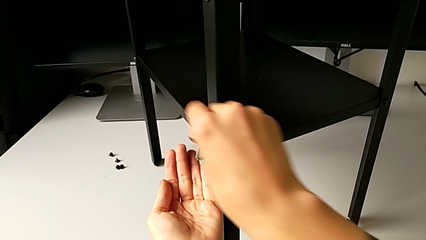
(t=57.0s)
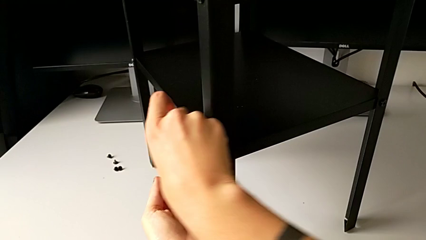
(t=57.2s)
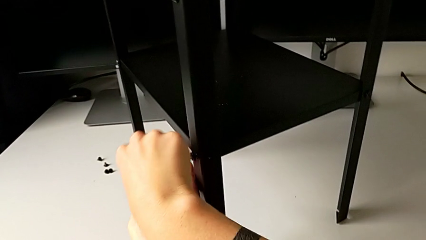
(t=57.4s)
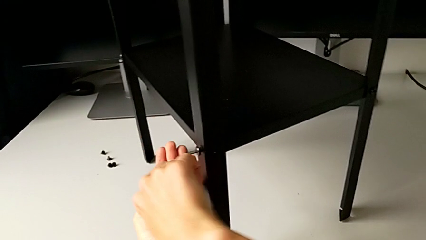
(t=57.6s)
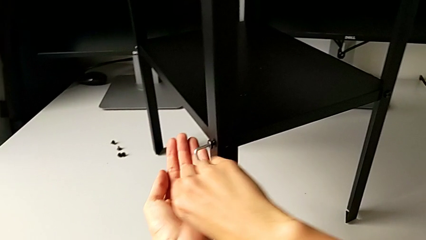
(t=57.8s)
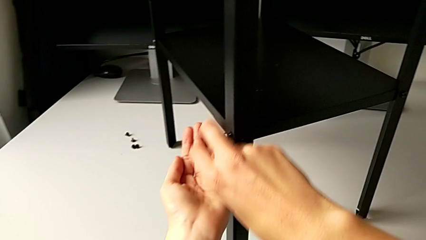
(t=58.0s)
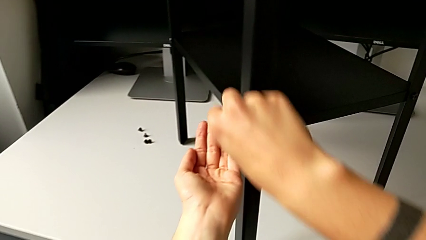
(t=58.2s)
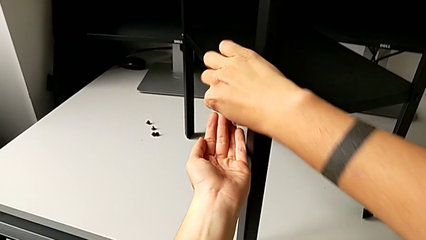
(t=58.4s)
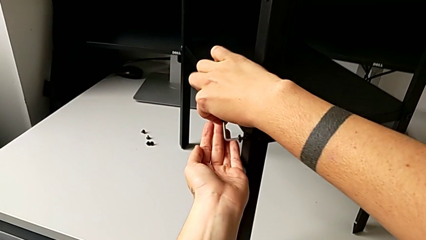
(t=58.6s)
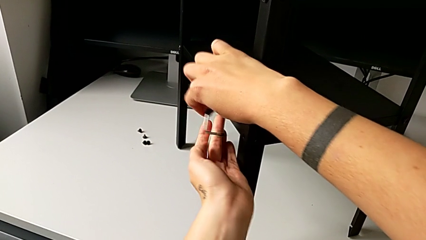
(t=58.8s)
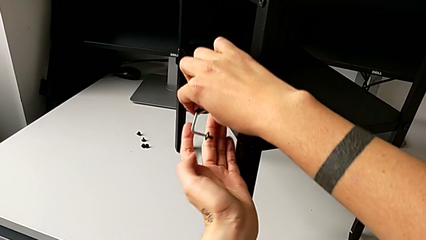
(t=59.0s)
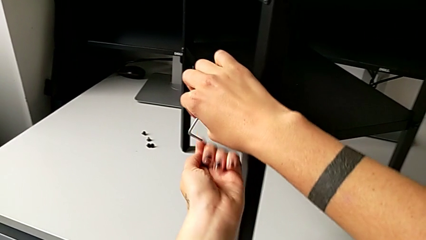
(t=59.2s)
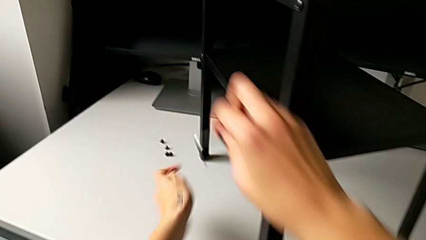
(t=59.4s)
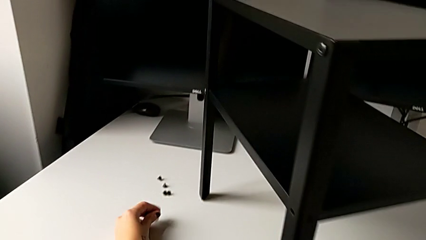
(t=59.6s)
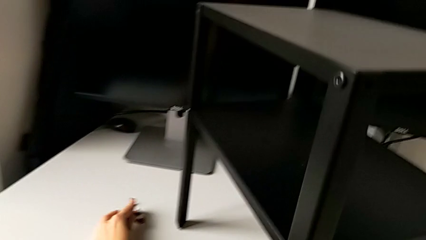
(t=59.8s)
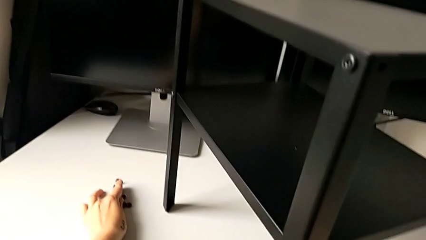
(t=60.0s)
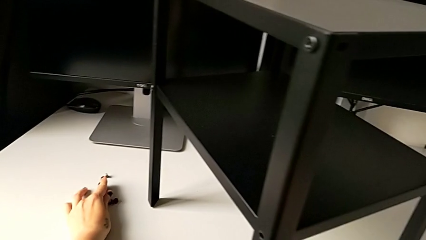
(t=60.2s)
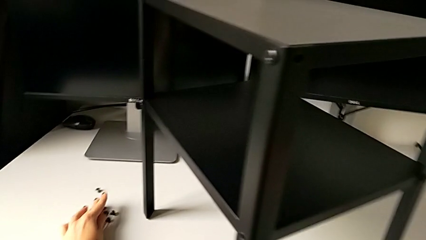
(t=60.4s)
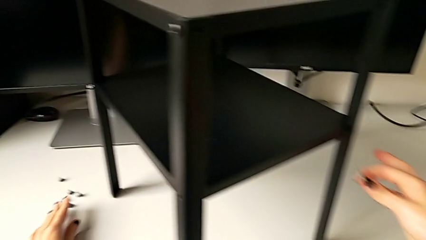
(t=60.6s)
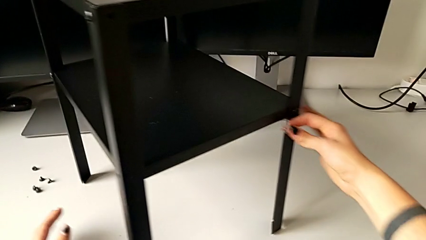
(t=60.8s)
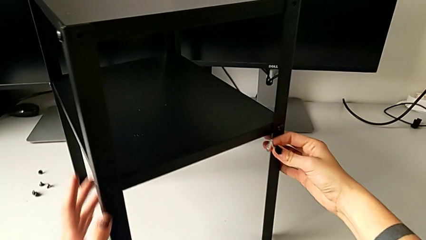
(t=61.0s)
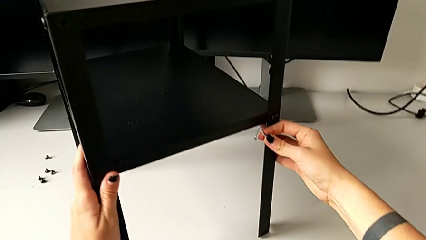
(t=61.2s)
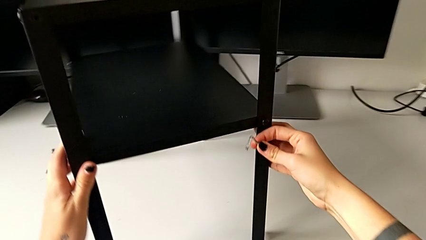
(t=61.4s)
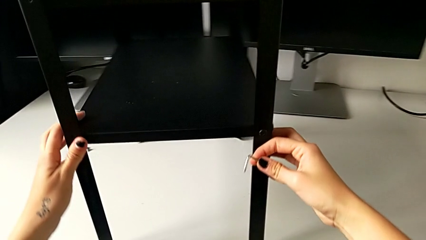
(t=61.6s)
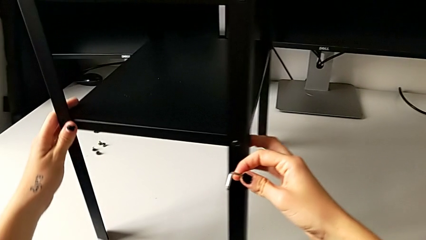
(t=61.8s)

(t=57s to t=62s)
The camera wearer is unscrewing the first leg. They disassemble the hex socket head, withdraw the Allen wrench, place the hex socket head and rotate the nightstand.

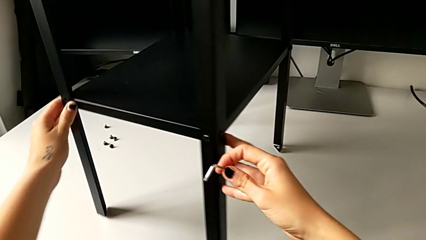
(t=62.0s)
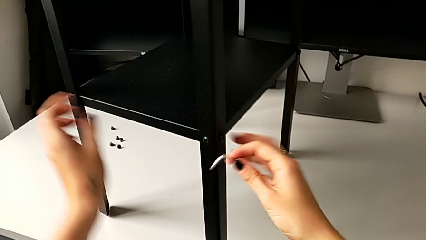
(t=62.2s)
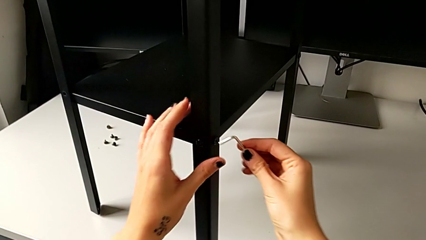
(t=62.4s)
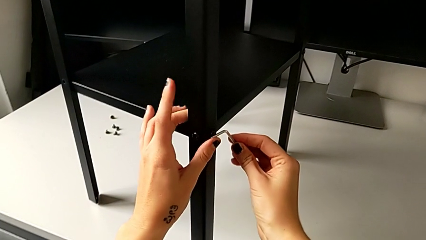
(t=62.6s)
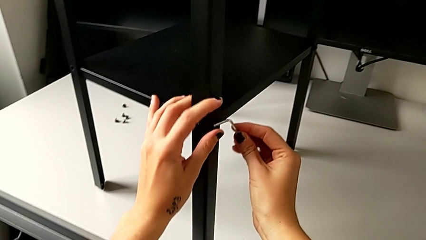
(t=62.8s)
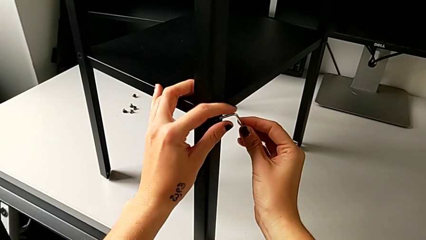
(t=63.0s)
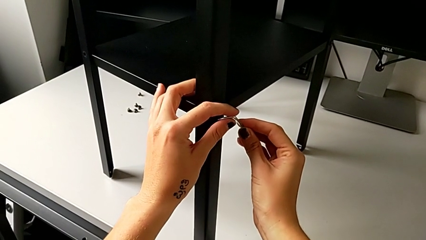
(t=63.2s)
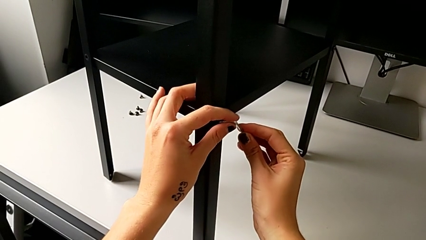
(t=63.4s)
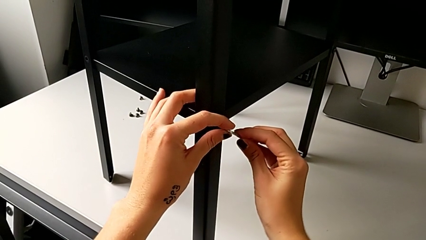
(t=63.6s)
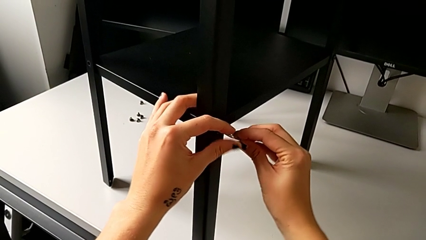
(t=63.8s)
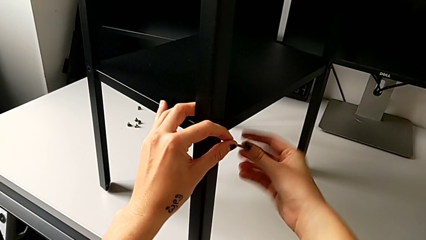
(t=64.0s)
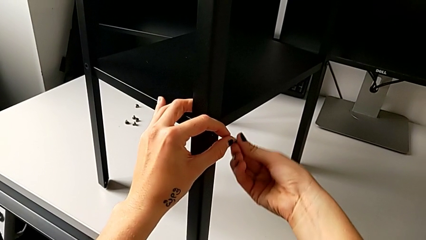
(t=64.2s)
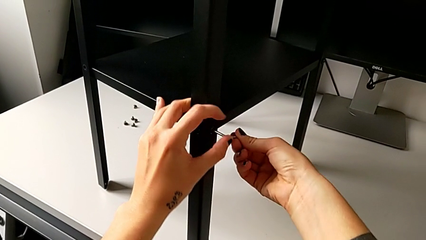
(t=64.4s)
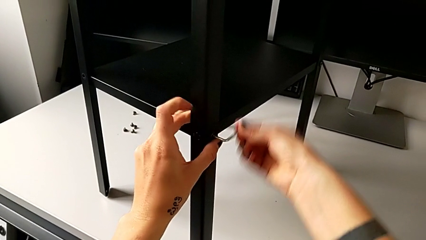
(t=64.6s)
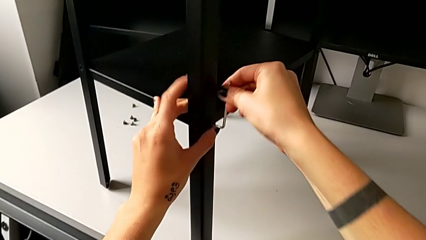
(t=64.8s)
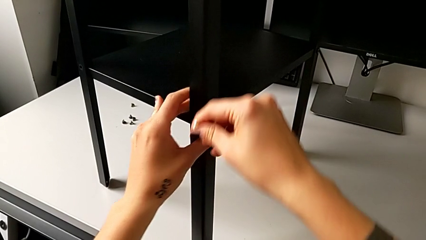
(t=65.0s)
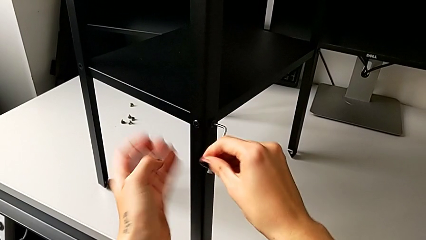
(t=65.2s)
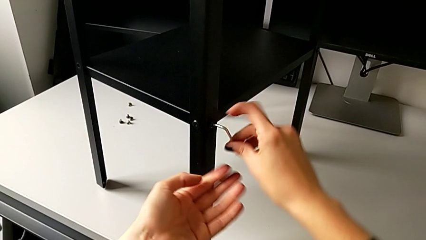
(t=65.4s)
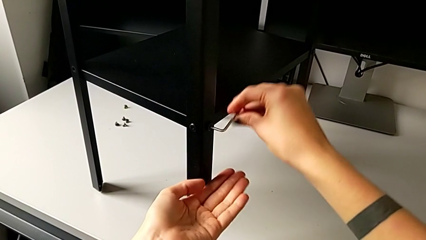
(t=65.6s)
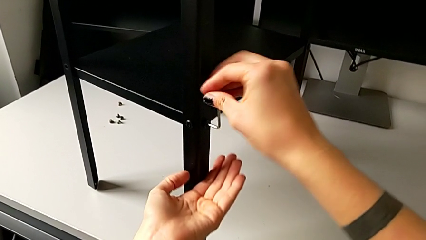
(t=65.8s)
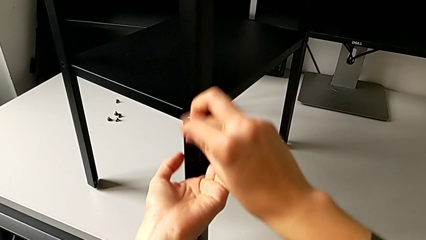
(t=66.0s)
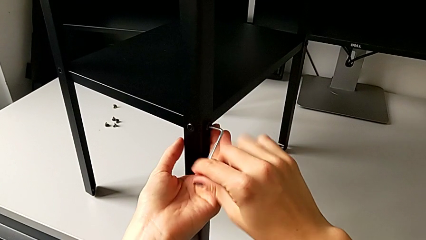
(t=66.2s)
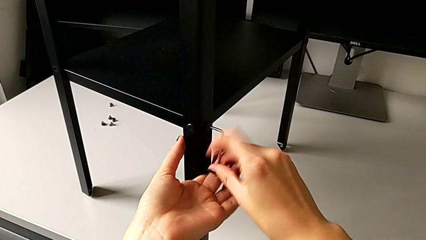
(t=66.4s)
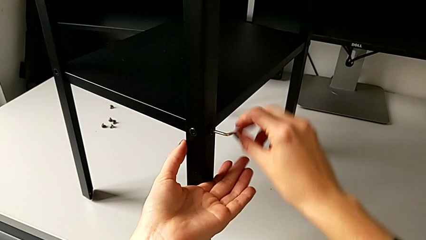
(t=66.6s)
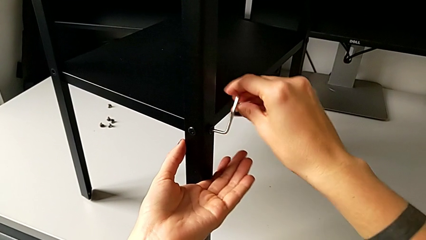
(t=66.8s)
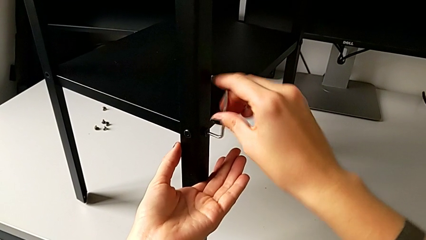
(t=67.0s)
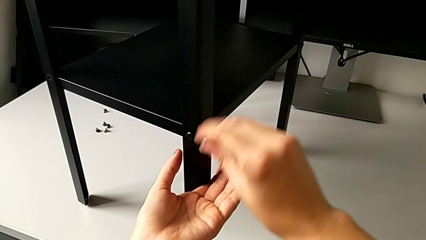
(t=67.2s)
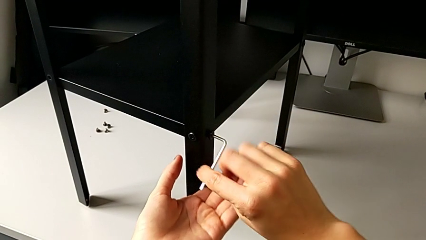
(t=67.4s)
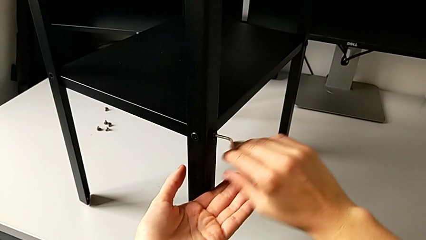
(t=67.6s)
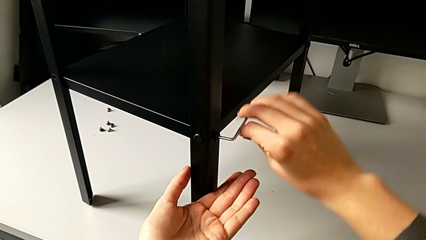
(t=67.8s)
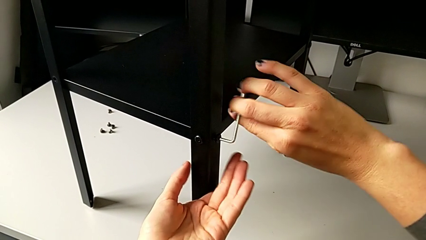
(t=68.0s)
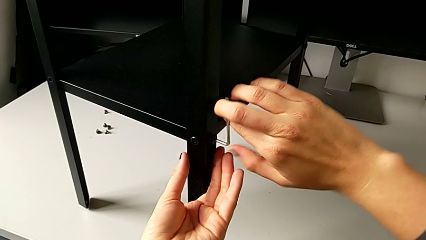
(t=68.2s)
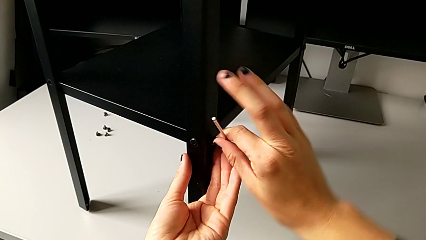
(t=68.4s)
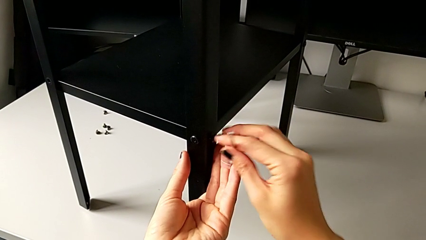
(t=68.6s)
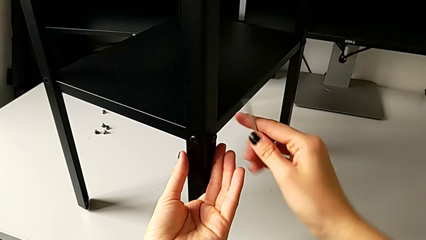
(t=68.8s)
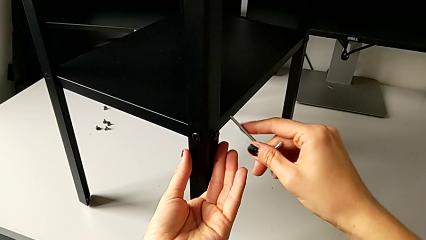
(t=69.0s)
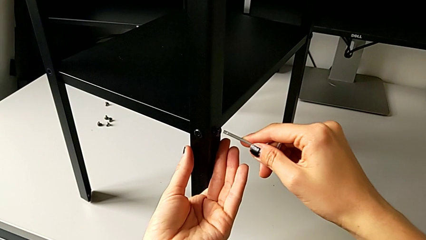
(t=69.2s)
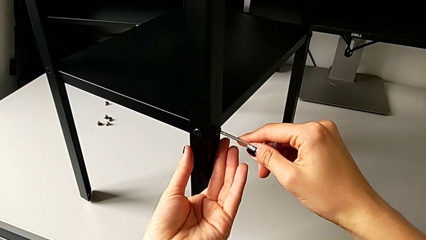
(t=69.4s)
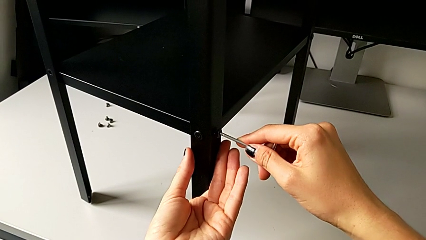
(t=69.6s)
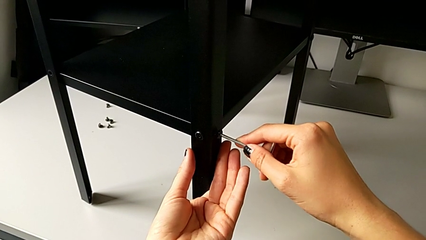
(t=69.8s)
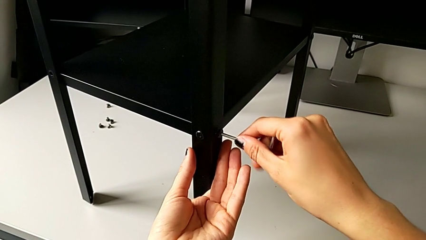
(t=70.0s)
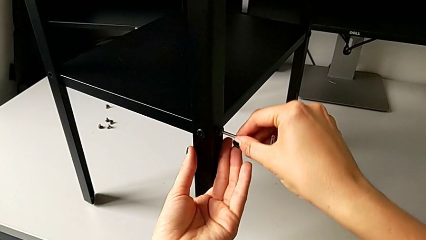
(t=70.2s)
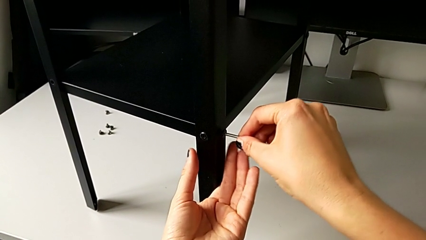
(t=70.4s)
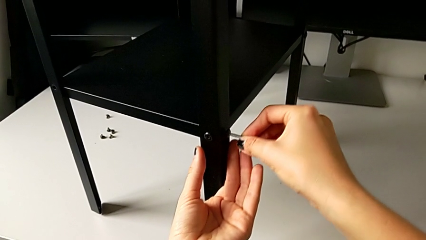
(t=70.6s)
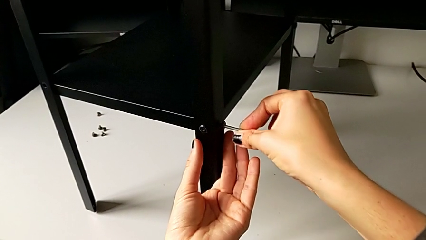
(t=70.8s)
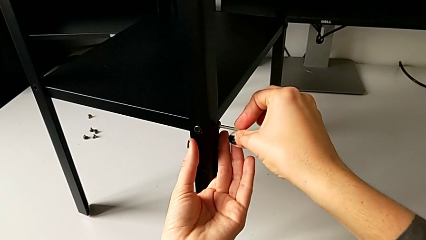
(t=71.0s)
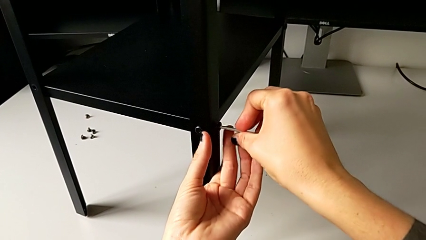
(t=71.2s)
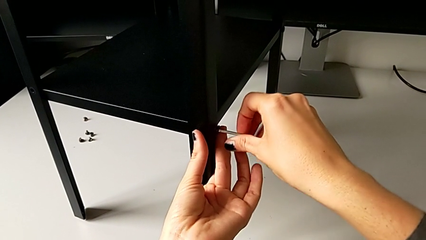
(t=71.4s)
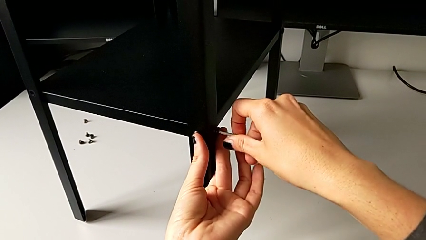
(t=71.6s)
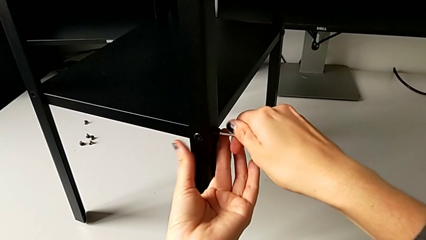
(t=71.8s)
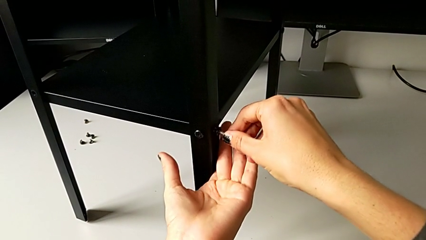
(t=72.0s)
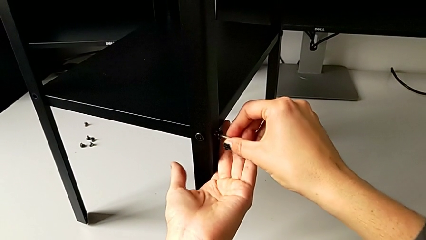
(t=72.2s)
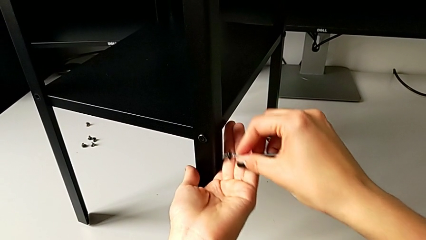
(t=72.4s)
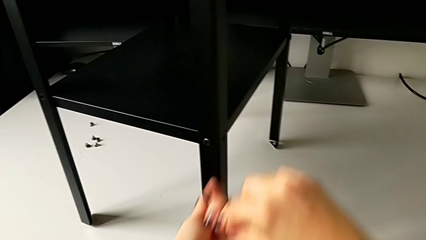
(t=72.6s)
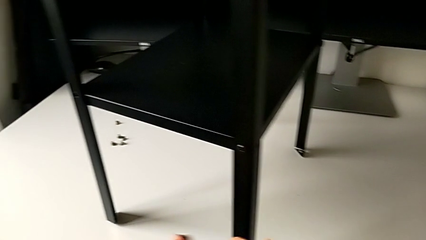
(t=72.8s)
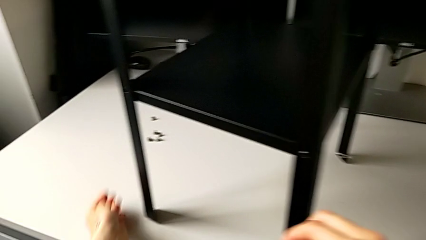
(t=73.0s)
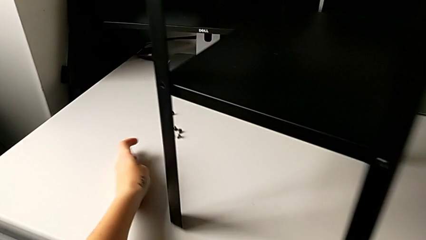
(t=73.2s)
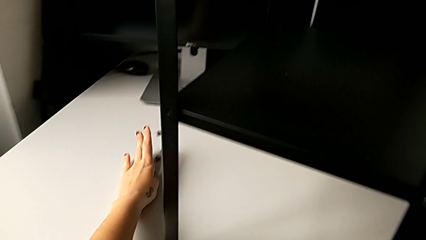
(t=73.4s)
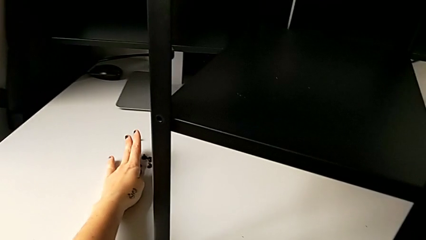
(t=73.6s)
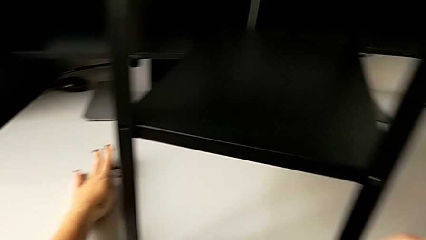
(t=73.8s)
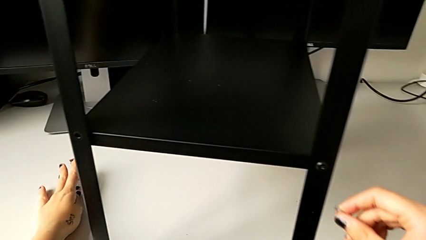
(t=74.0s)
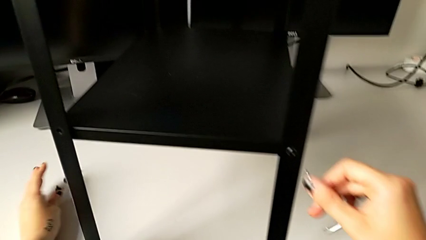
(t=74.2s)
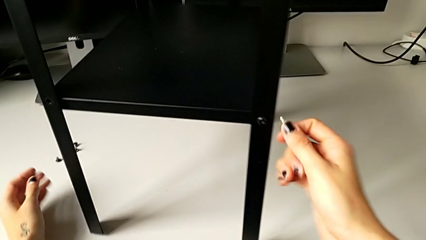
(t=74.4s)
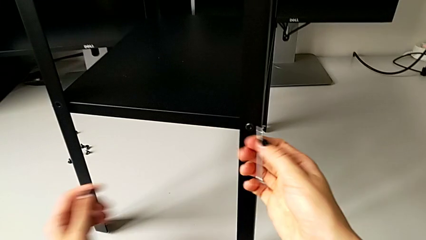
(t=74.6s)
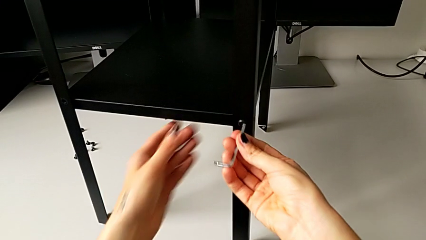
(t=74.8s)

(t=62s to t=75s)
The camera wearer is unscrewing the second leg. They insert the hex socket head, unscrew it, withdraw the Allen wrench, rotate it, insert the hex socket head, unscrew it, disassemble it and place it.
